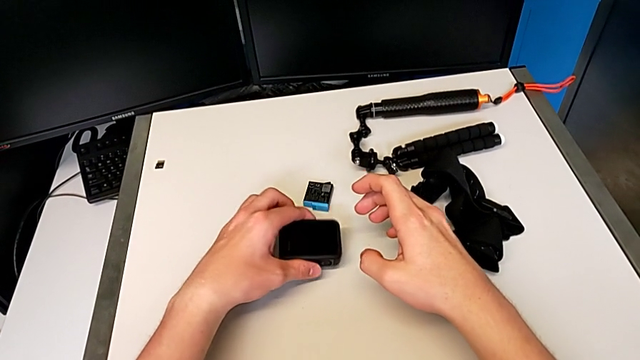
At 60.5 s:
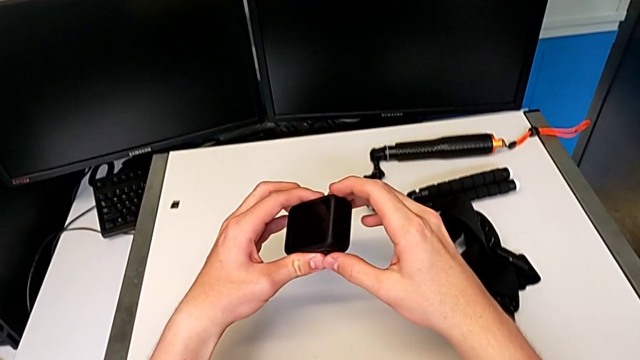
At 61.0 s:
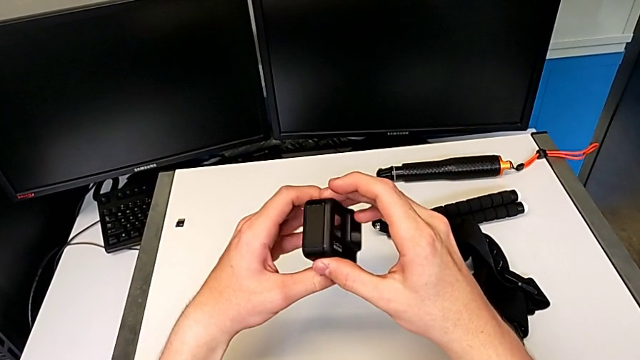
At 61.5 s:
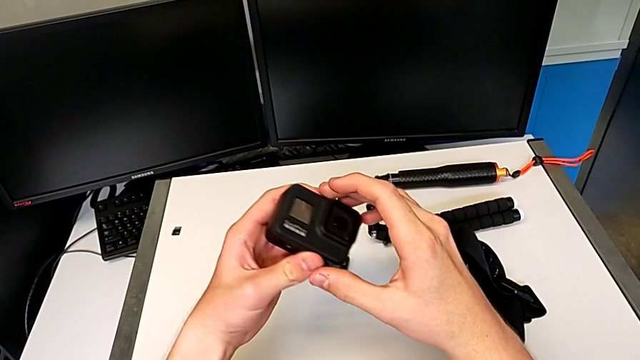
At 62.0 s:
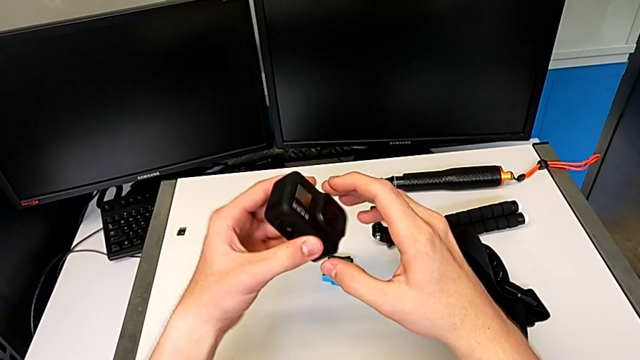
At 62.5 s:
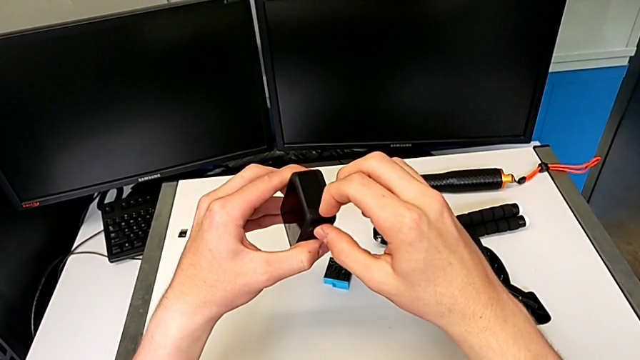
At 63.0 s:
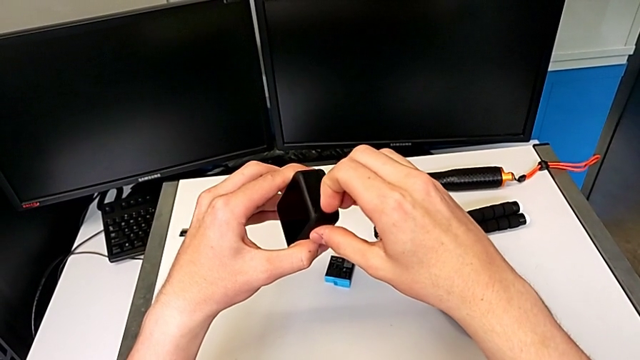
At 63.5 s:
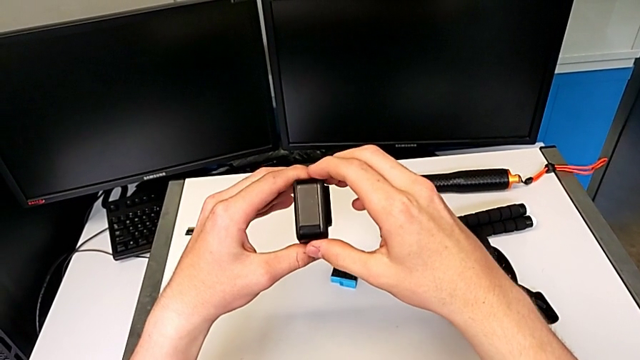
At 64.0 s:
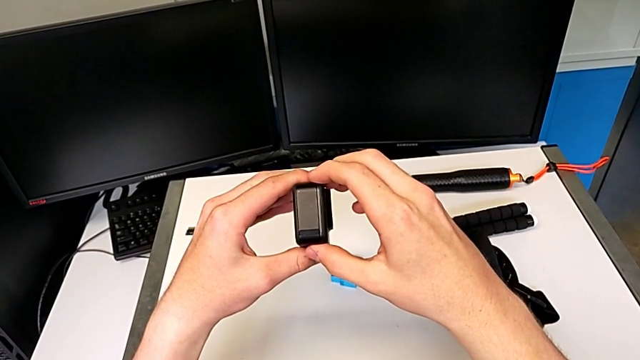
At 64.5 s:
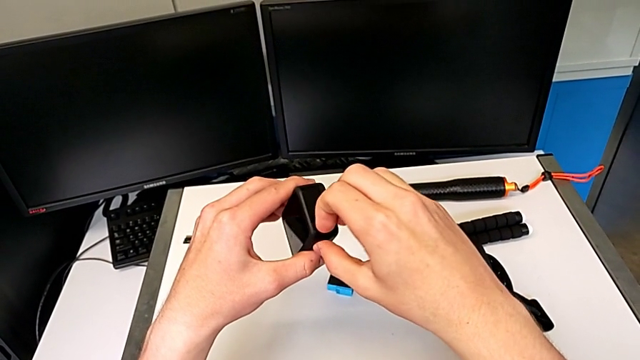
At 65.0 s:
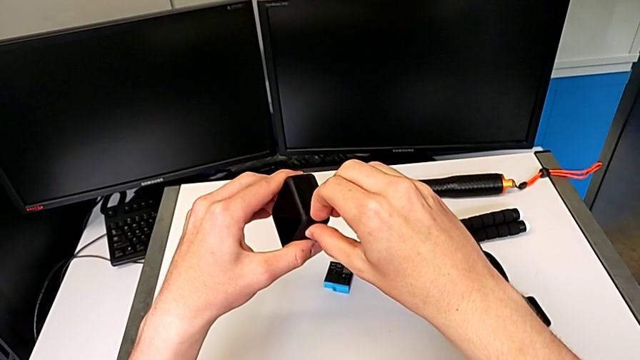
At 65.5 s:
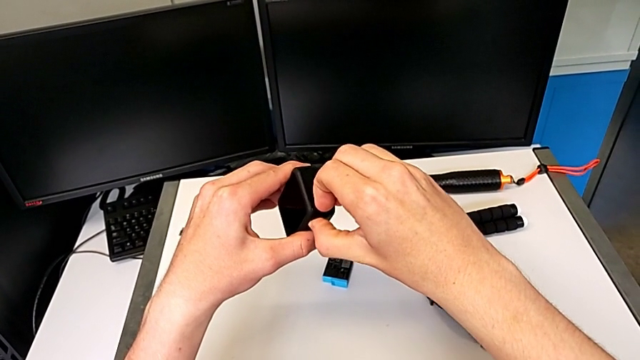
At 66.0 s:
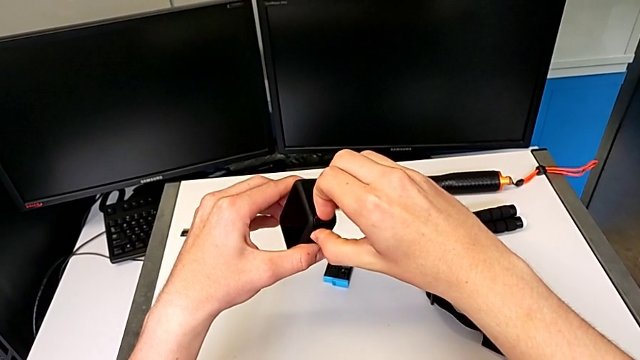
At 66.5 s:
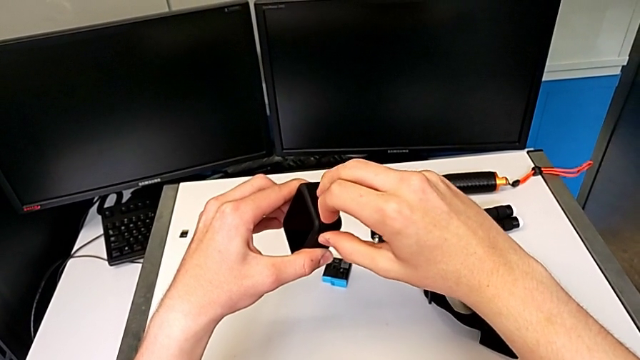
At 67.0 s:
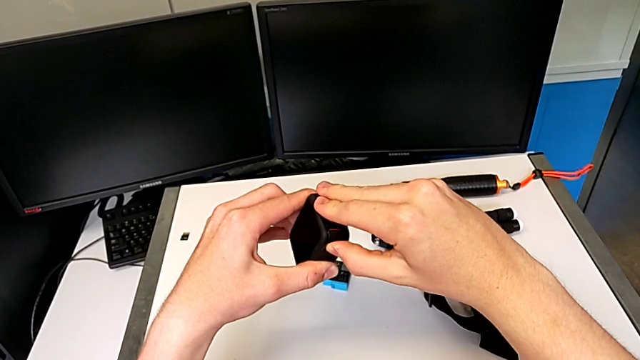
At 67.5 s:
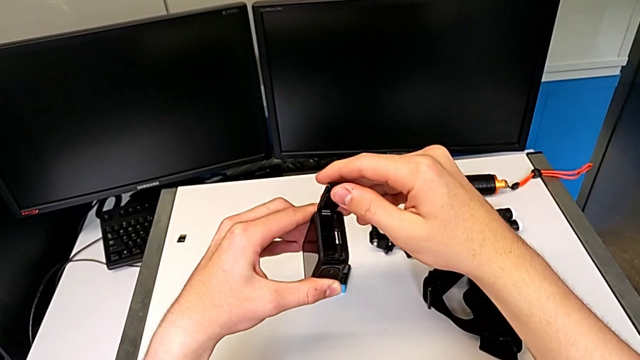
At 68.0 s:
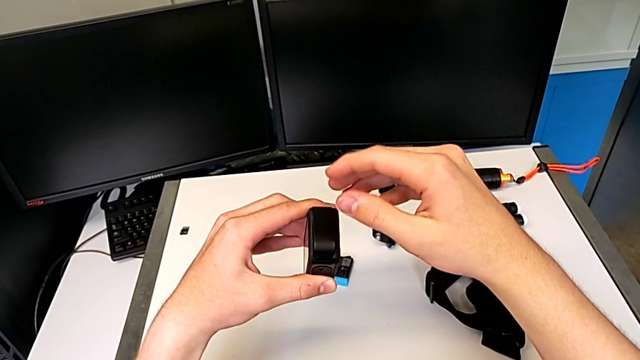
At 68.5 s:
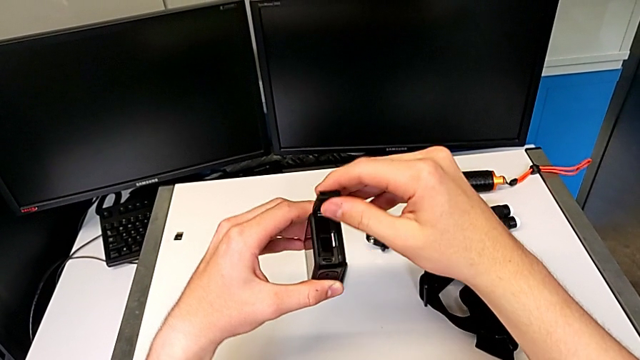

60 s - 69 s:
The camera wearer is changing the SD card for the GoPro. They grab the black GoPro and open the first battery door.

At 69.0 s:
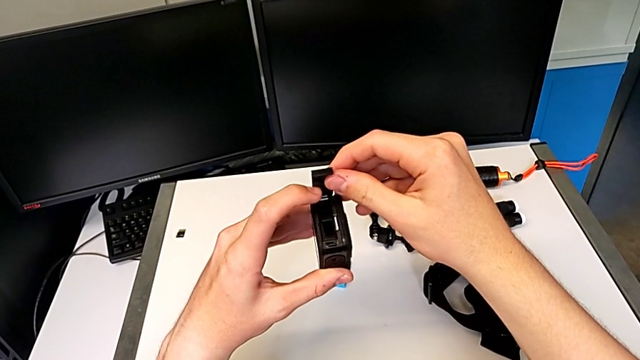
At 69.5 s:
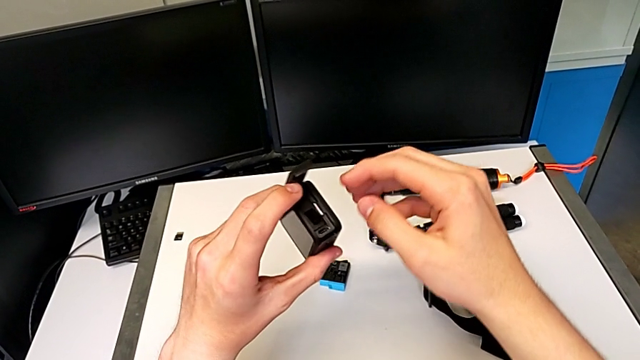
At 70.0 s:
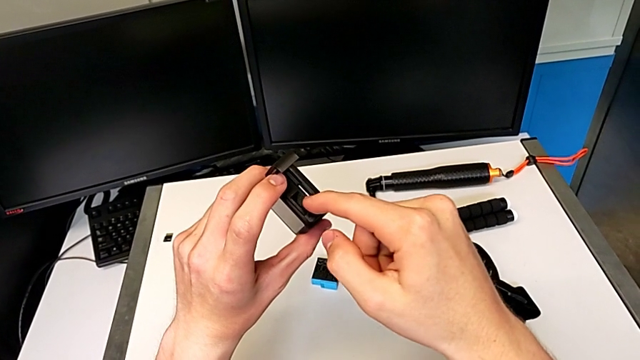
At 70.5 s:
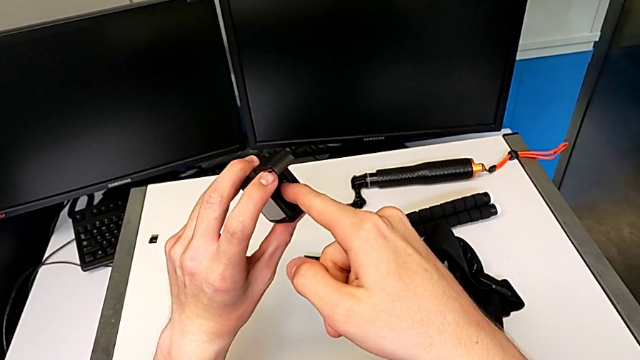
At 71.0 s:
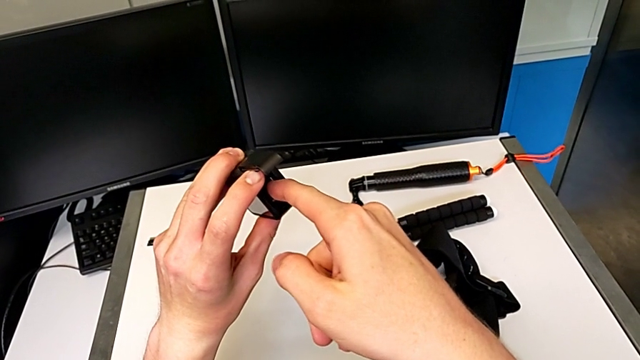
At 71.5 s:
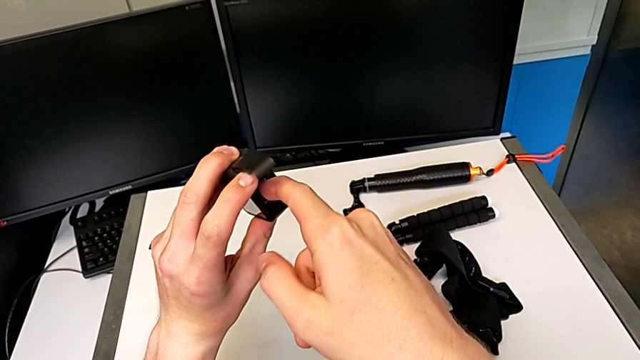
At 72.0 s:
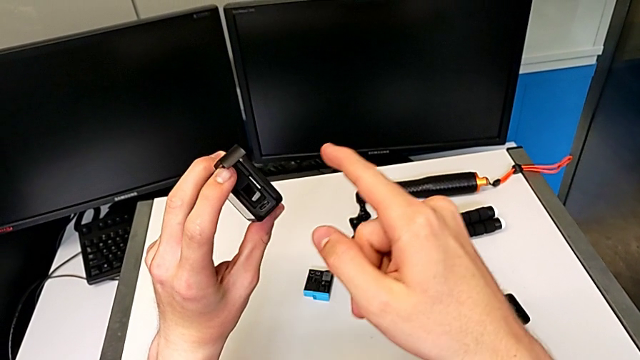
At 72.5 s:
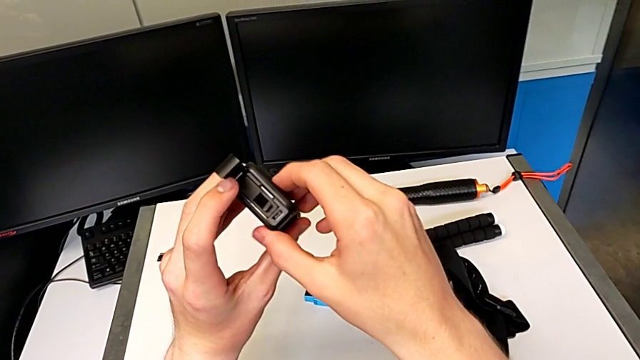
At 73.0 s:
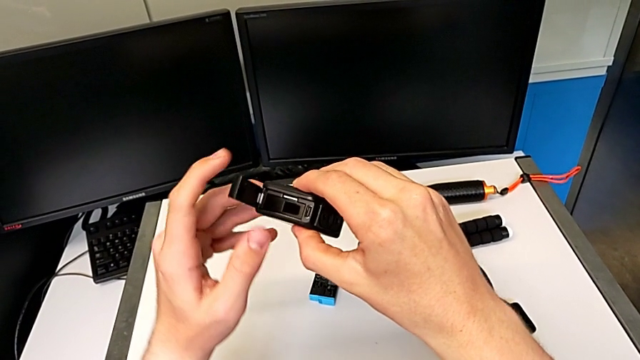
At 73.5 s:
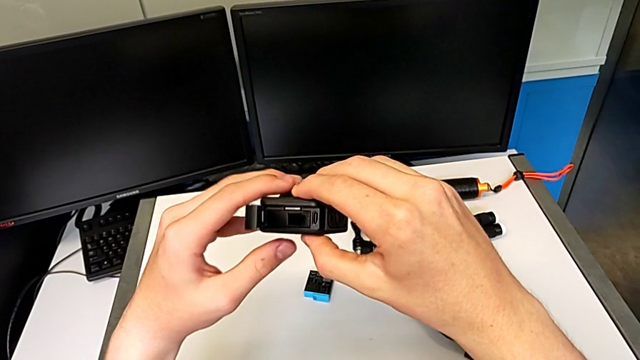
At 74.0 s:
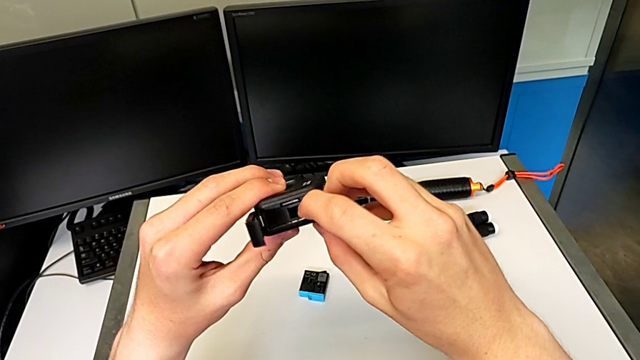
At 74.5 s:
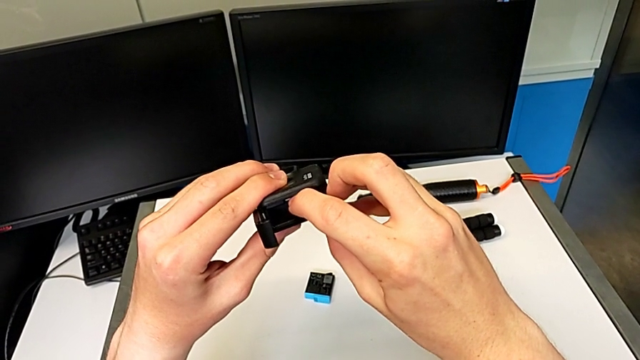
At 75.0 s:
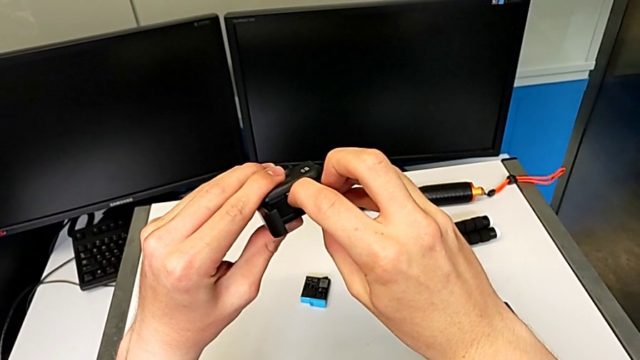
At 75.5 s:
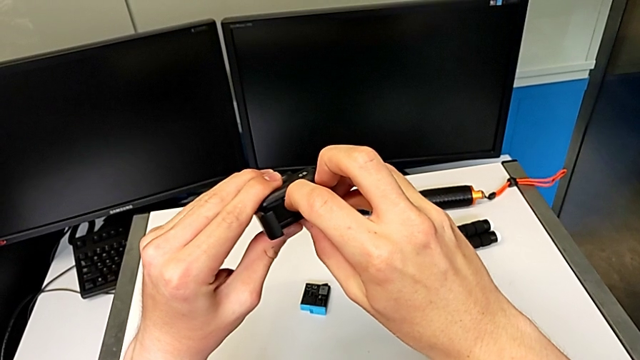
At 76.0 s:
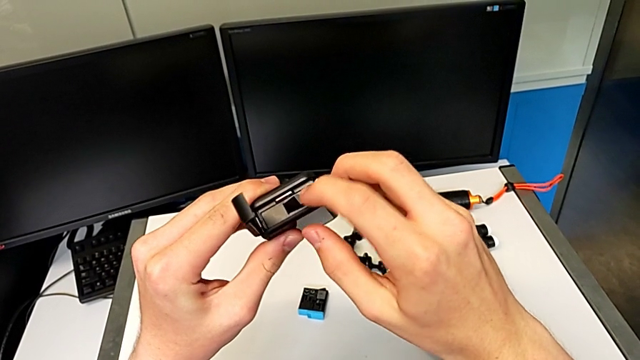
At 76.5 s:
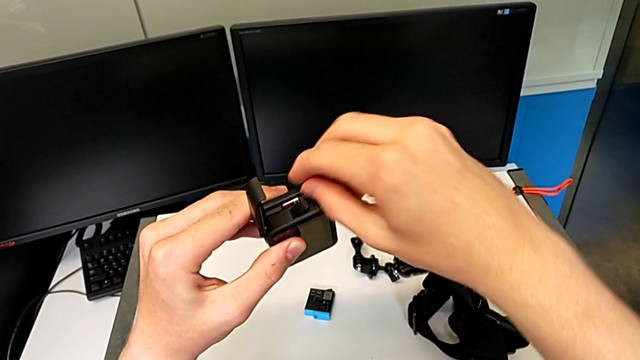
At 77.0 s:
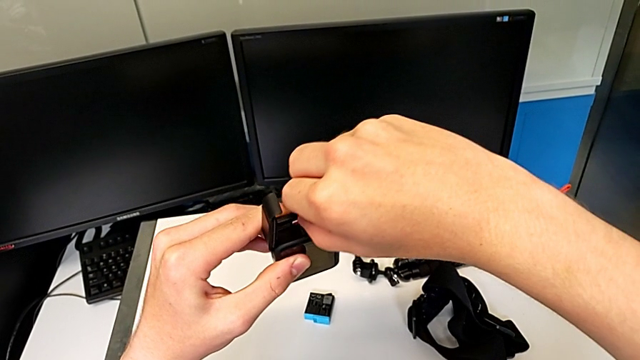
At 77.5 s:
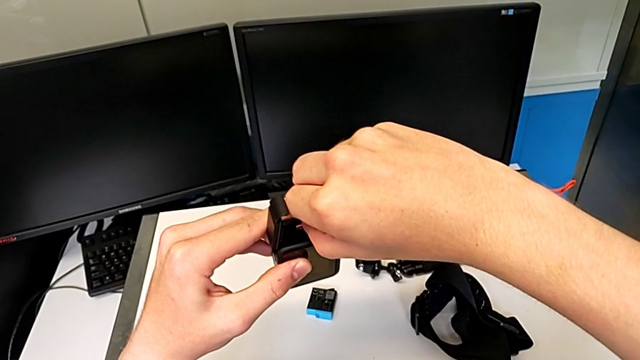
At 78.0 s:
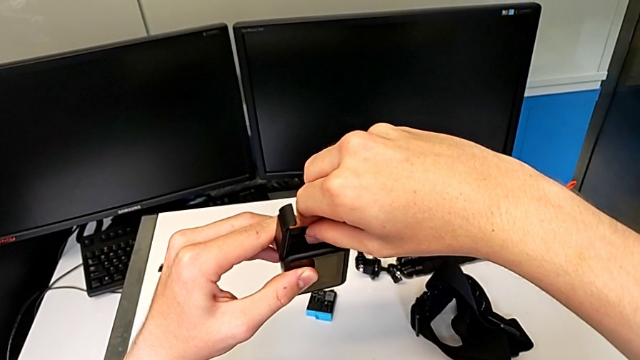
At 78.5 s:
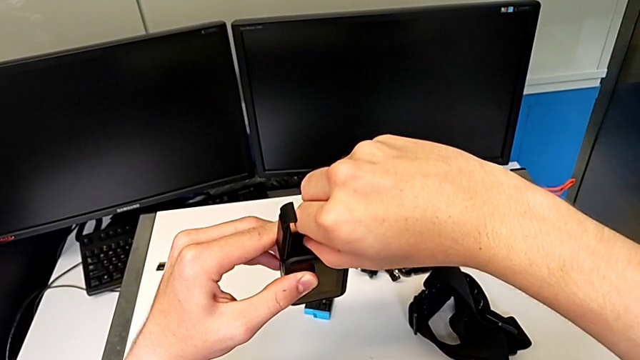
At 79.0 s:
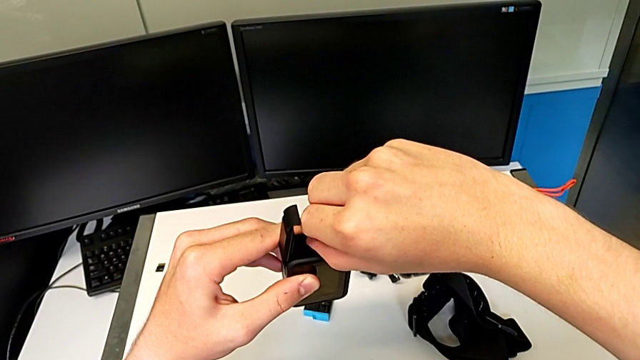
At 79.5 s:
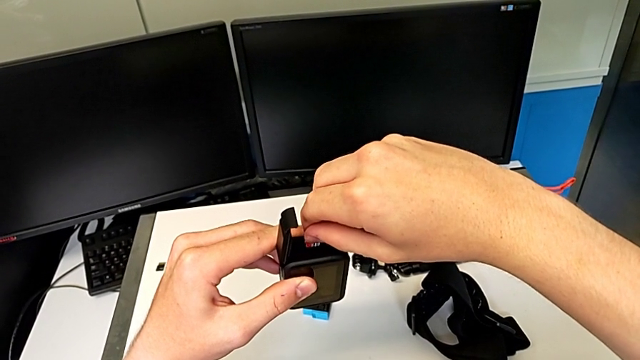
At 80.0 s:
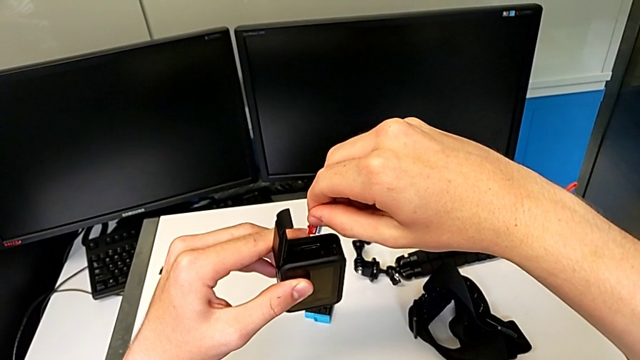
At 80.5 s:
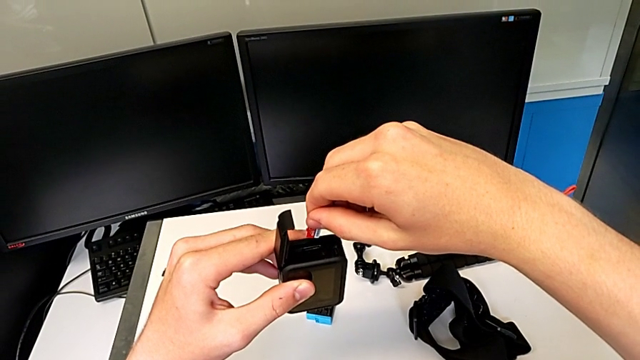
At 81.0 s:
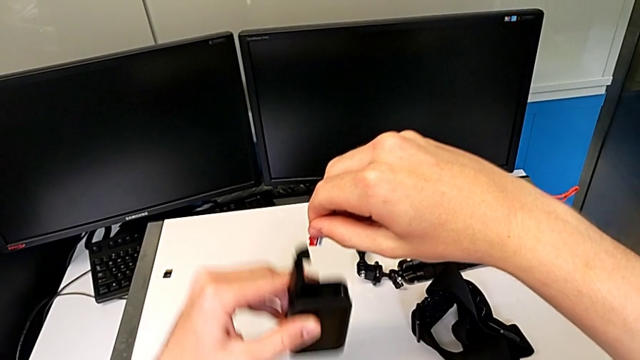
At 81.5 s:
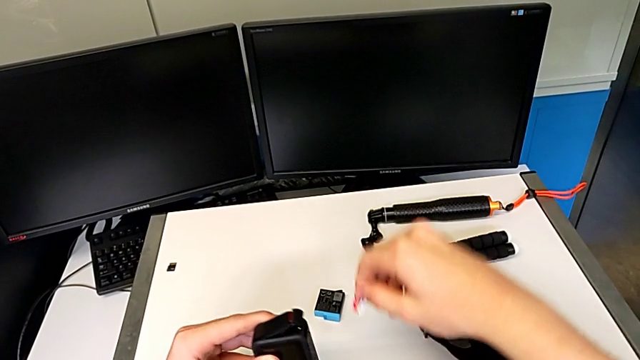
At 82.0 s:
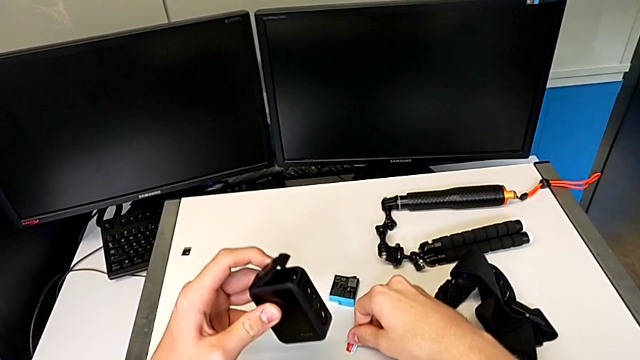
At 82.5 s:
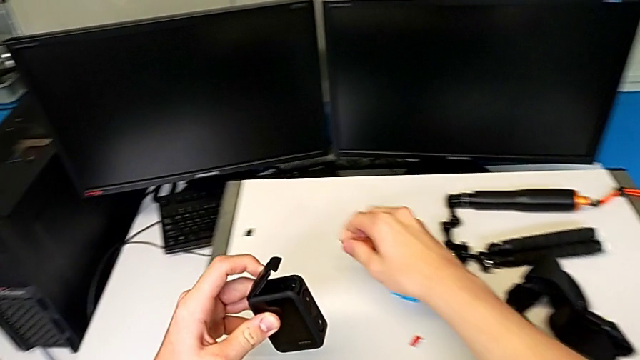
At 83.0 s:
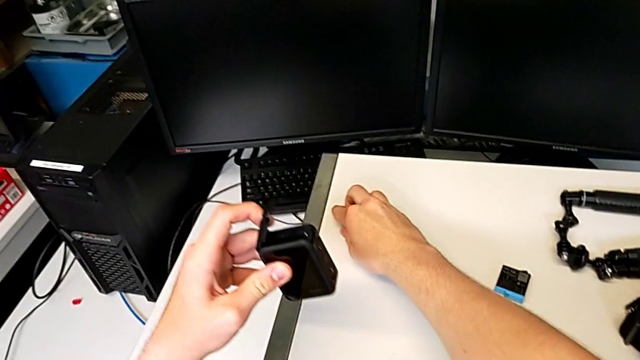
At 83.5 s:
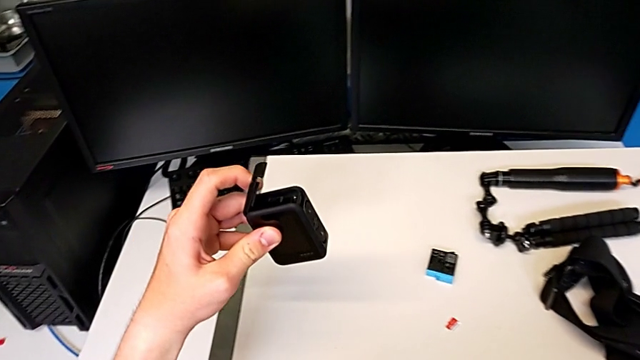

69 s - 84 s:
The camera wearer is changing the SD card for the GoPro. They keep withdrawing the first SD card and grab the second SD card.
